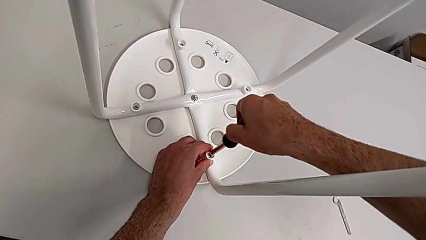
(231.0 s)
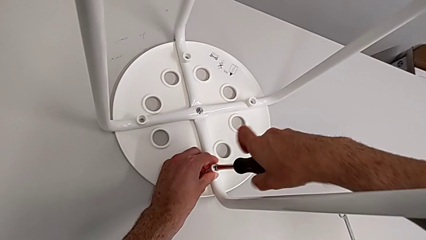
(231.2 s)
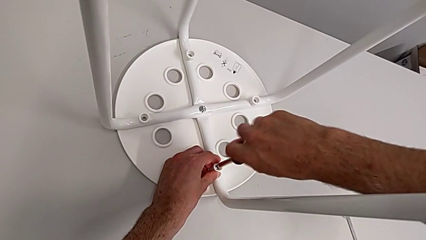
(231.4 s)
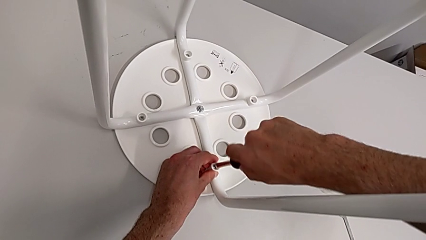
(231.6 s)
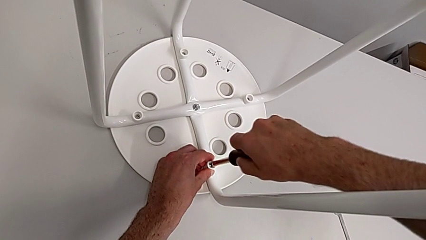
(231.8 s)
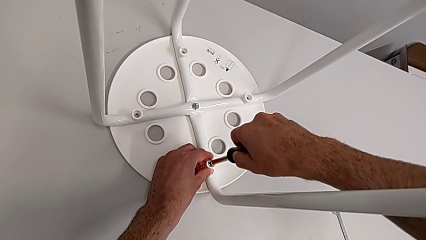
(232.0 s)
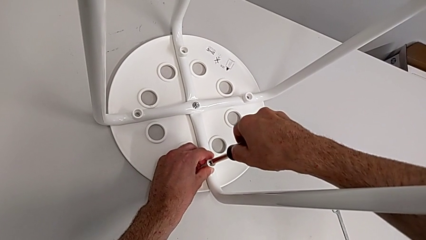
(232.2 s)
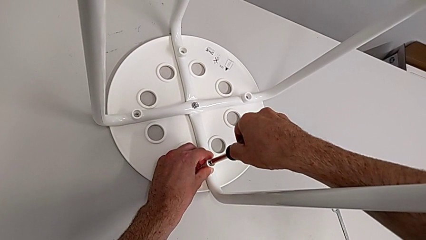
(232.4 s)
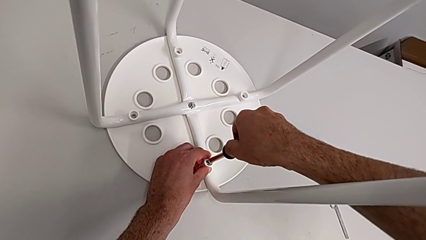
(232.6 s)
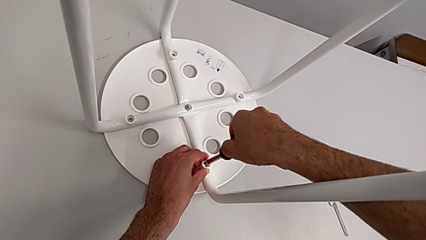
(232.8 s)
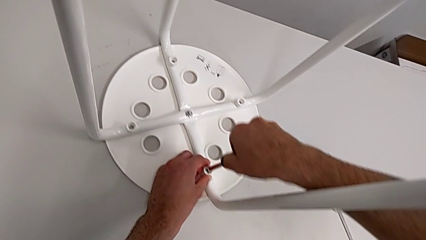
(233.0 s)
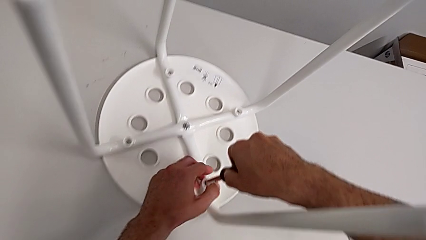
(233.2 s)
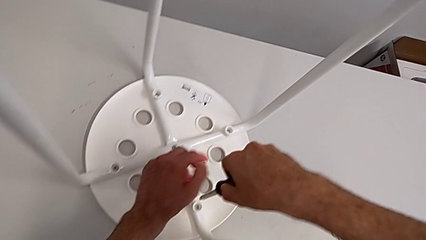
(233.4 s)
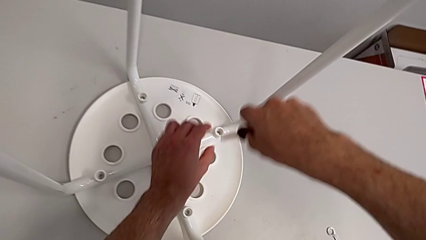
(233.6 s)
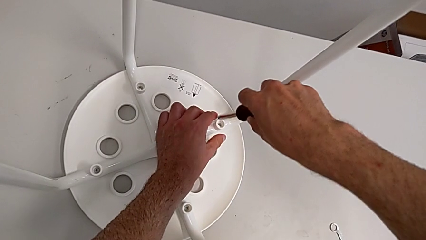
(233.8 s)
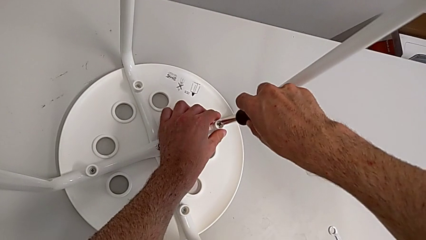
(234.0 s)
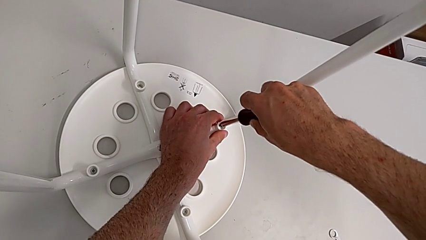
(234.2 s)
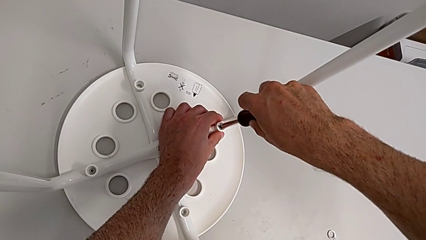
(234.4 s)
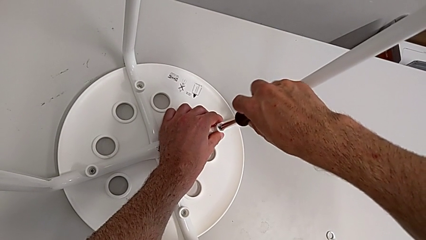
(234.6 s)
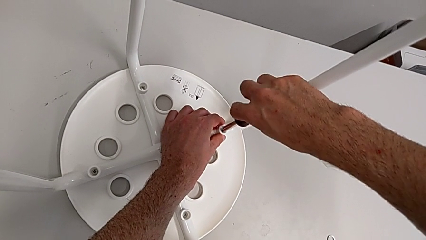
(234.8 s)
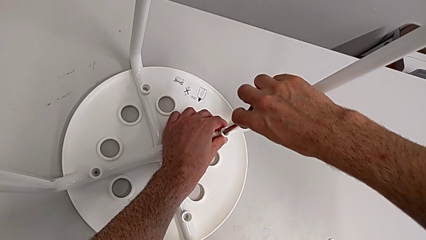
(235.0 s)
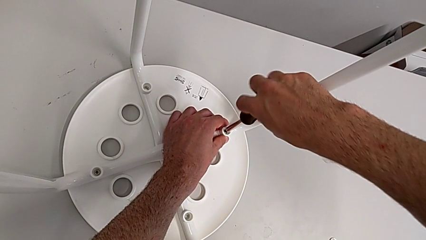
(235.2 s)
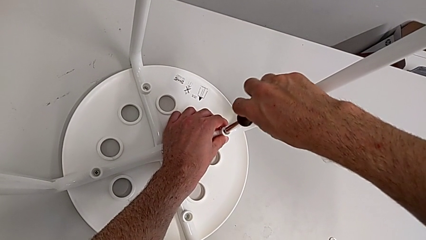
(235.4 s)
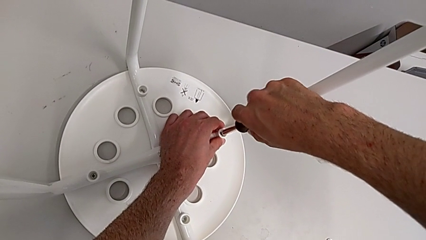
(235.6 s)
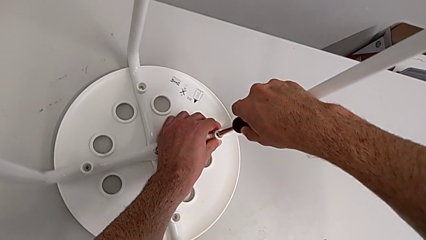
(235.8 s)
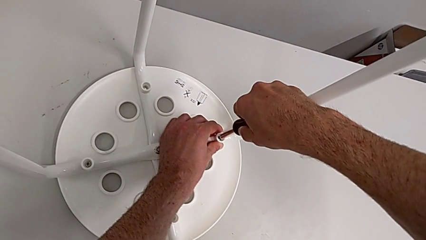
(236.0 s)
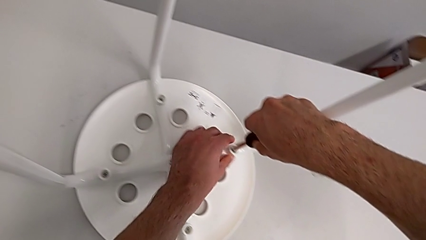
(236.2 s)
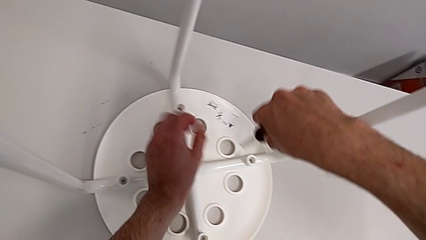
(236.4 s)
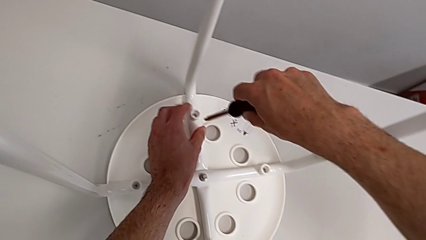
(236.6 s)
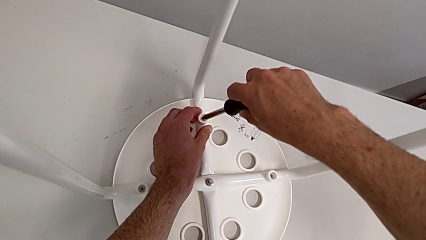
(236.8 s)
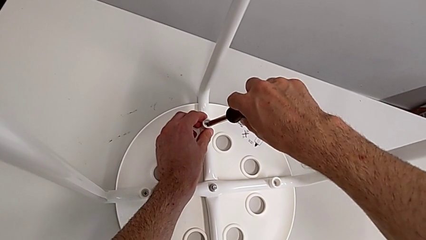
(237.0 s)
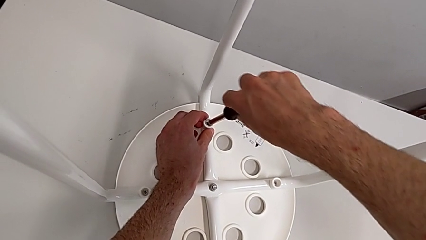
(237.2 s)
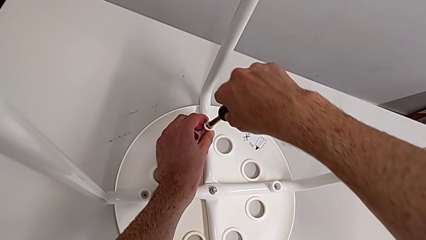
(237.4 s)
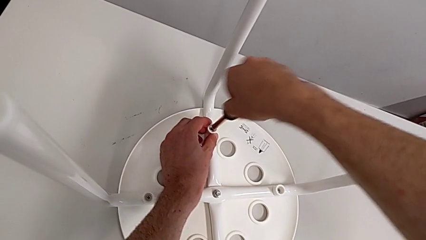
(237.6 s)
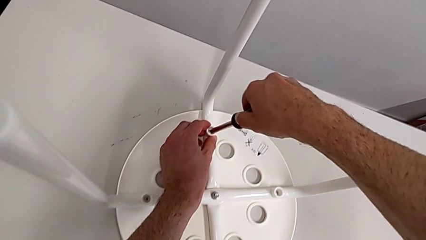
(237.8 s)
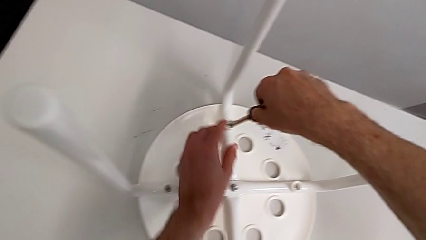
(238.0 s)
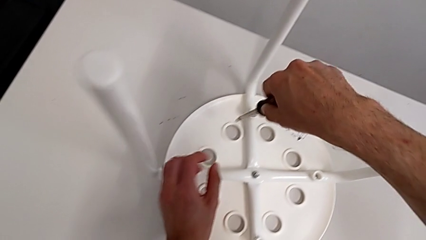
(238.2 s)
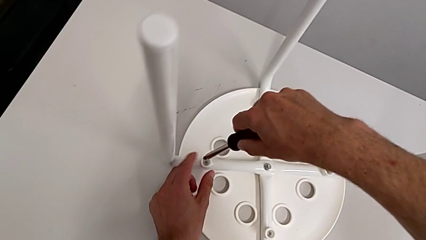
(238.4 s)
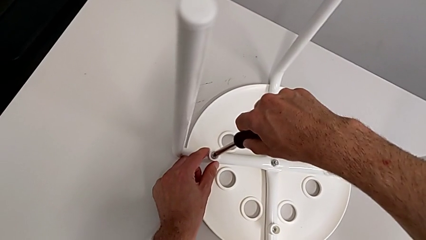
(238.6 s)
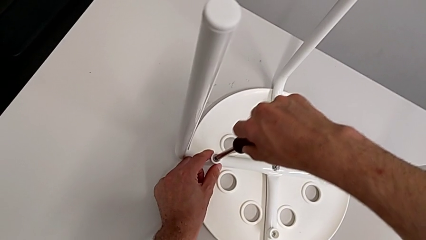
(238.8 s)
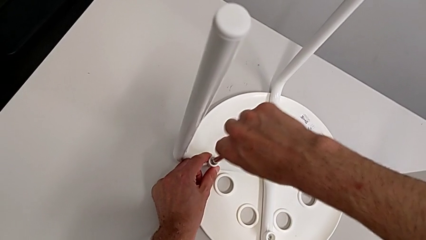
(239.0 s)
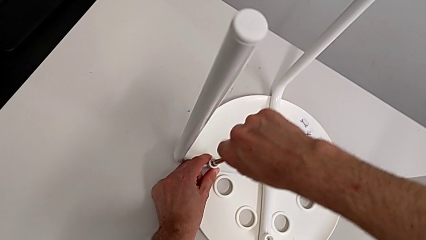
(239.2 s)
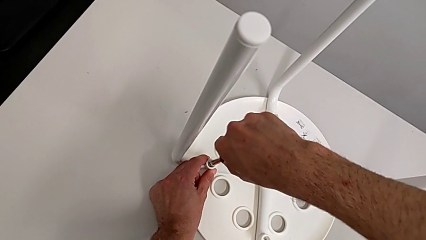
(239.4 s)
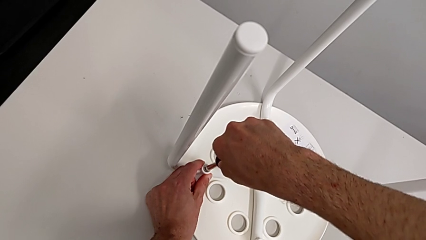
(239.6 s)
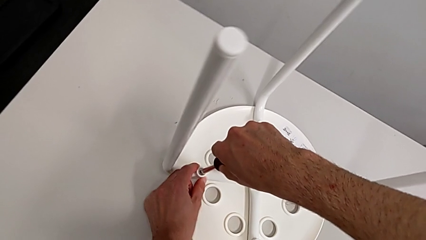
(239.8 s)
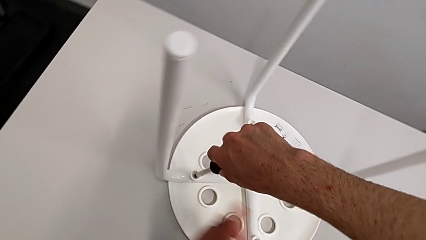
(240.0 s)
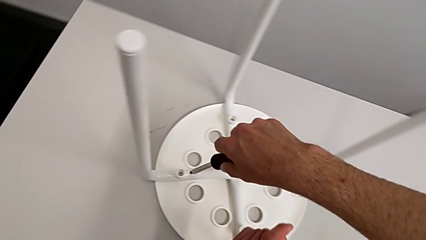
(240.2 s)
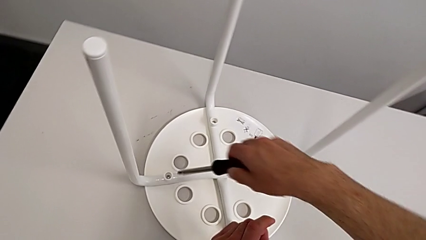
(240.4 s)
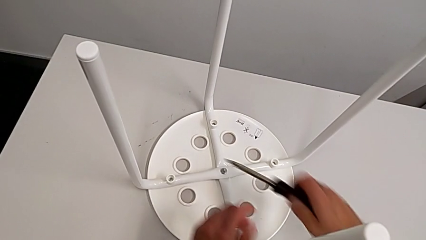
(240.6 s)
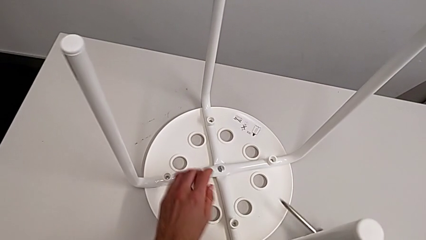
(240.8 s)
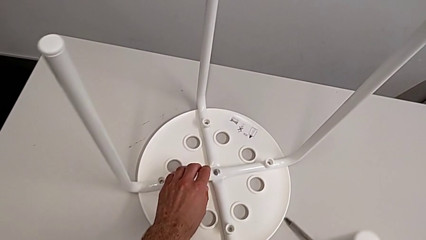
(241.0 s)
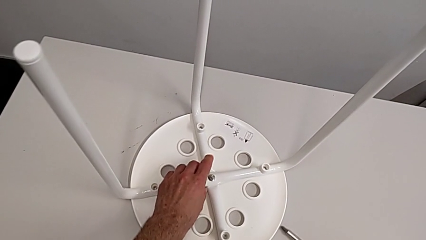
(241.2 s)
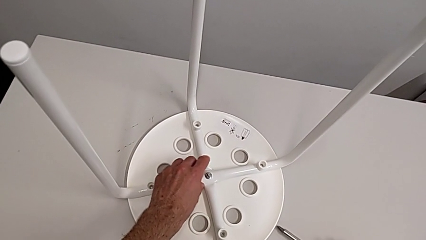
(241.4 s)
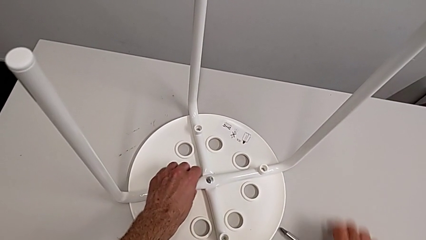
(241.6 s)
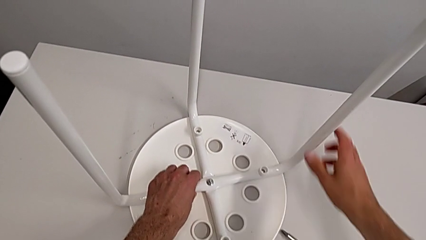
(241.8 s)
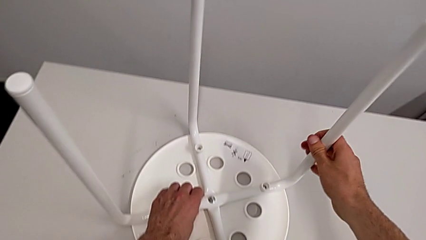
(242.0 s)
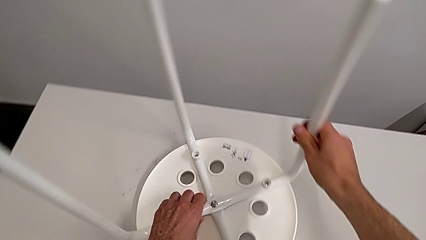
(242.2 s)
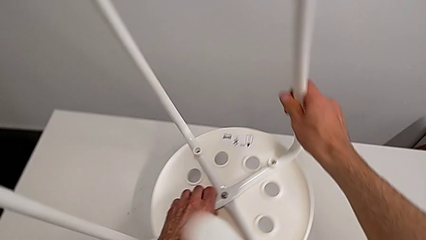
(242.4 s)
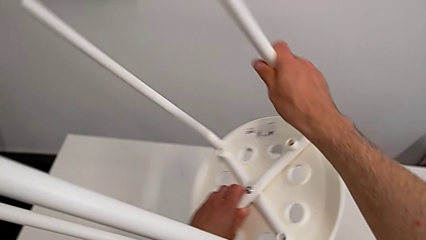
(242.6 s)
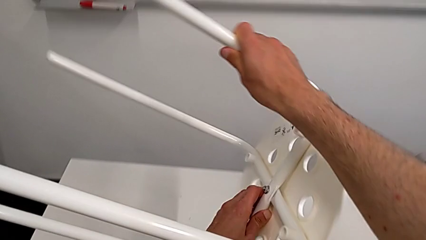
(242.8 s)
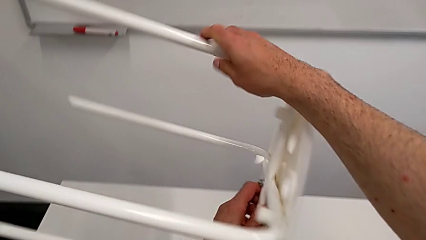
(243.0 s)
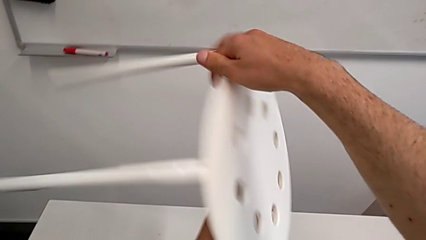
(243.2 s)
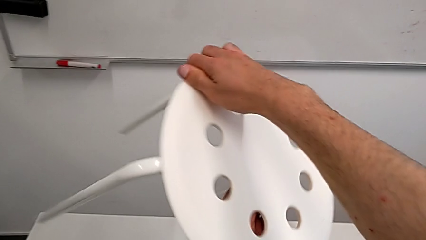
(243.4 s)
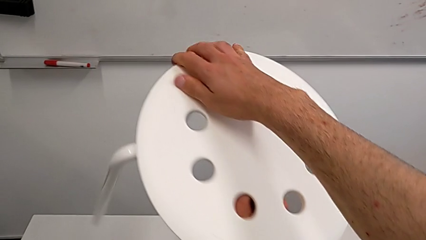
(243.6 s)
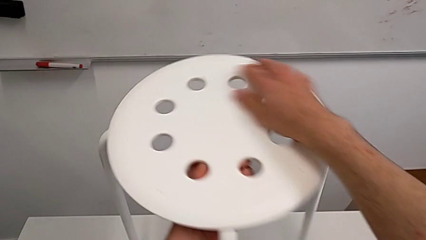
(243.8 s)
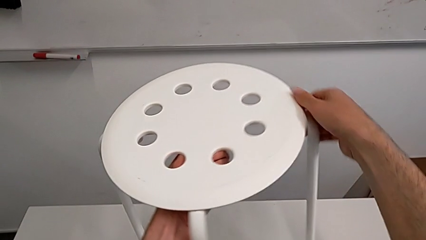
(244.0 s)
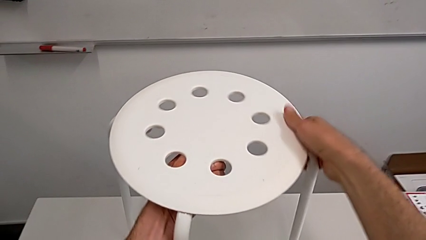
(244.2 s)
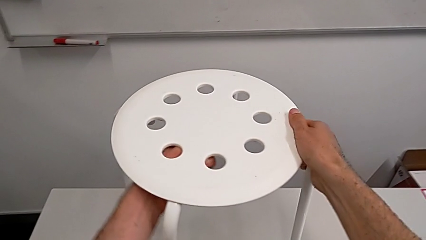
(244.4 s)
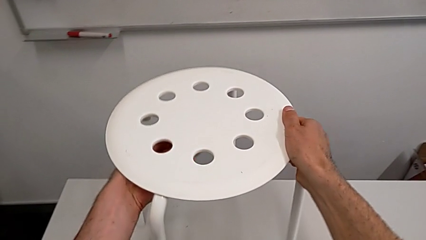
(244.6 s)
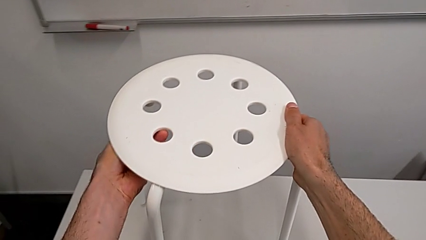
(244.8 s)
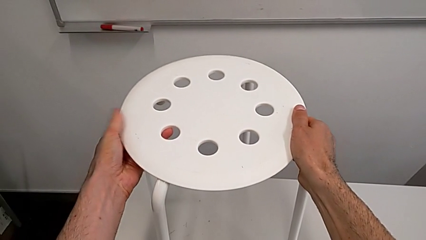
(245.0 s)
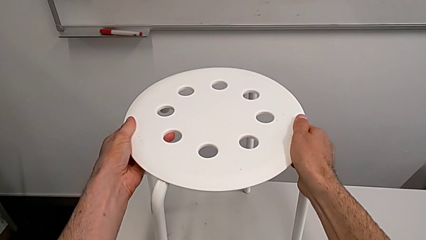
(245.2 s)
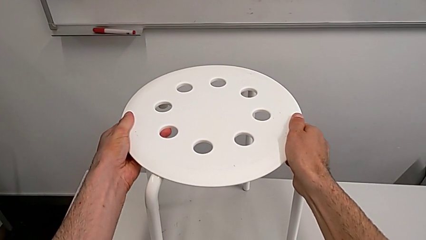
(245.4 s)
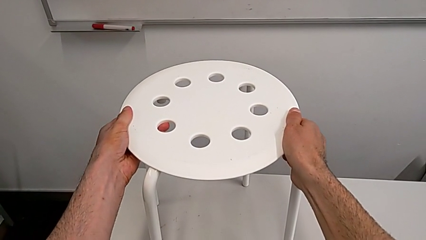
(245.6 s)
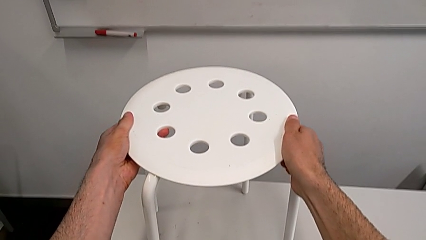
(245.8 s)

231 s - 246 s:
The camera wearer is mounting the saddle washers and screws of the legs. They screw the fourth screw, withdraw the screwdriver, insert the screwdriver, screw the second screw, withdraw the screwdriver, insert the third screwdriver, screw the third screw, insert the fourth screwdriver, screw the fourth screw, withdraw the screwdriver, place the screwdriver, grab the stool, rotate it and place it.

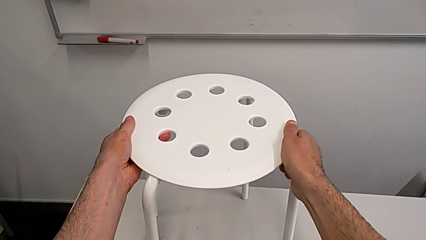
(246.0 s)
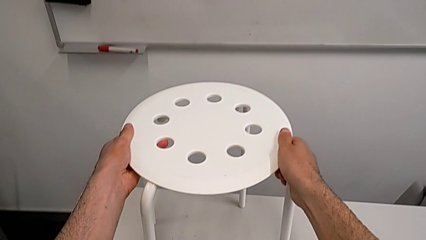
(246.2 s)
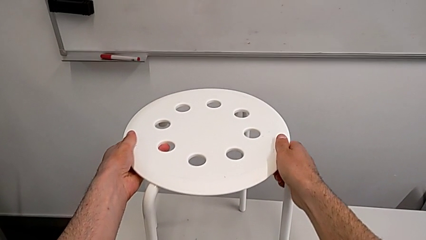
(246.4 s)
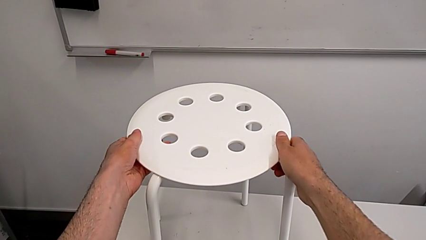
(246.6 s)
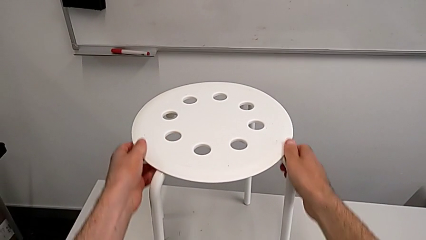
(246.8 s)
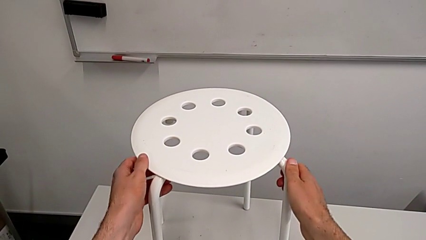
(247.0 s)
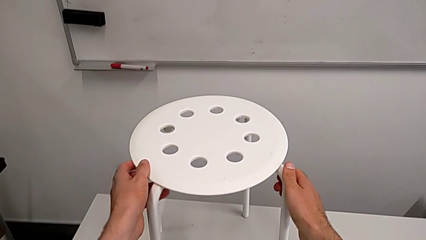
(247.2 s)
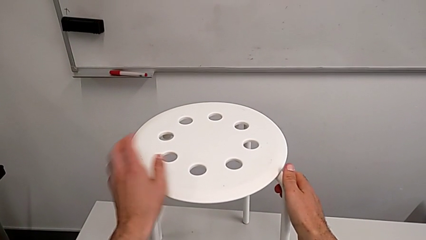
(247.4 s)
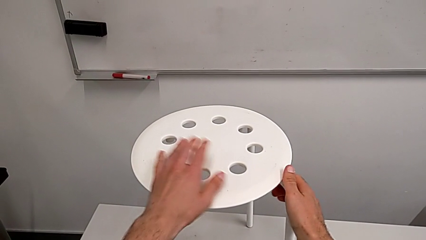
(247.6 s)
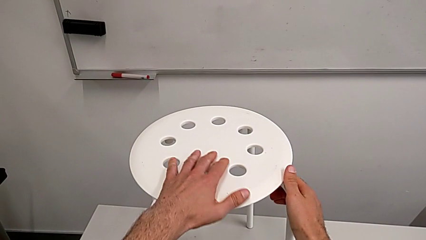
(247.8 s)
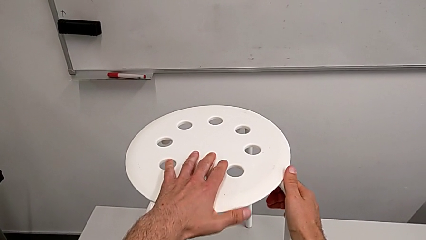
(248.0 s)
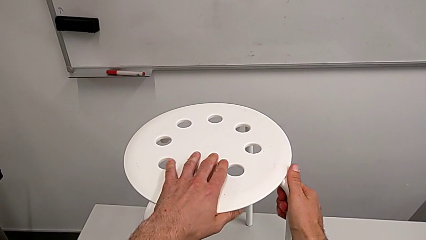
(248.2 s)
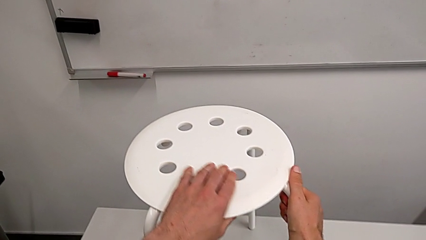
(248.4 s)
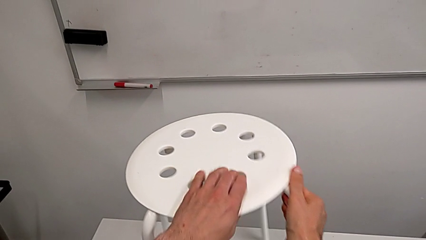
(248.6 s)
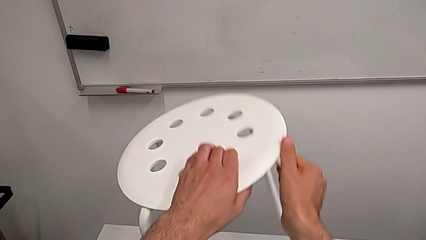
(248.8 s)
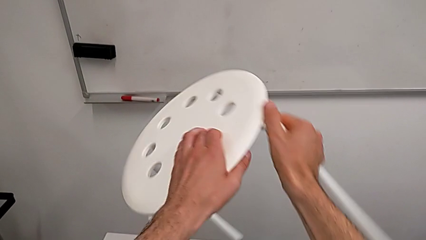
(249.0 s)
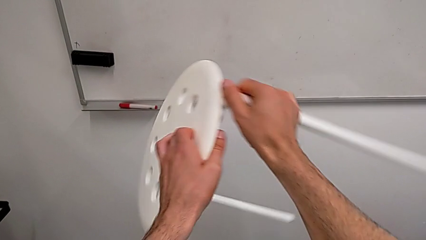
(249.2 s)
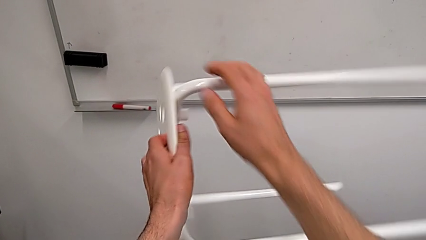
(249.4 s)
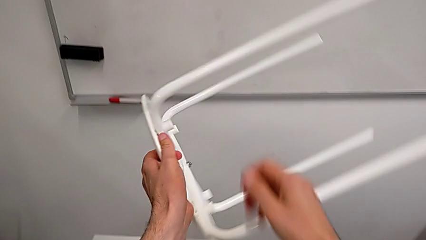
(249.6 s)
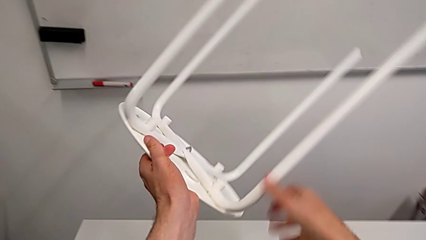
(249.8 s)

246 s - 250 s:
The camera wearer is tightening the hex nut. They grab the stool and begin to rotate it.
